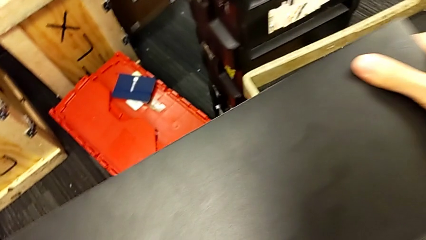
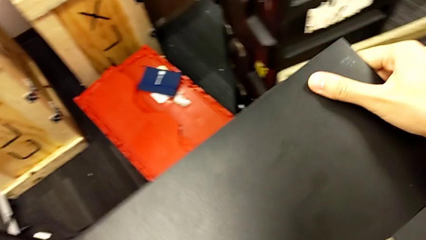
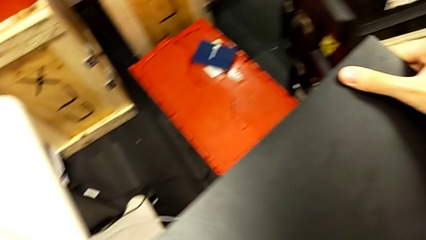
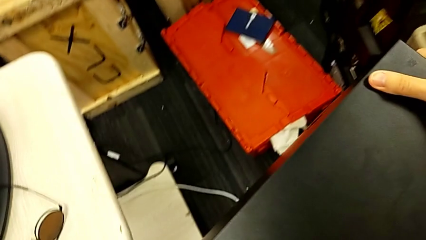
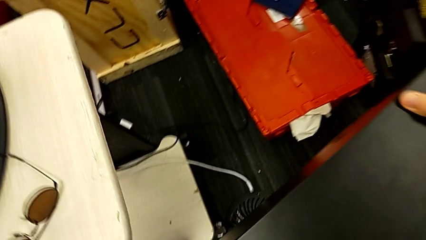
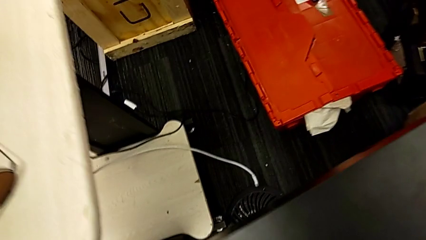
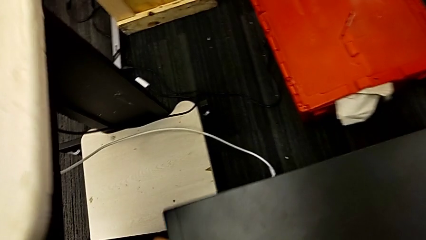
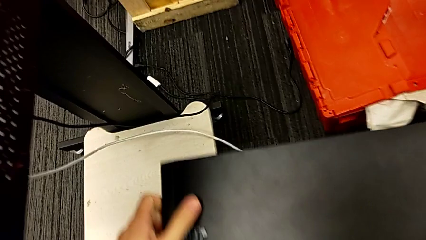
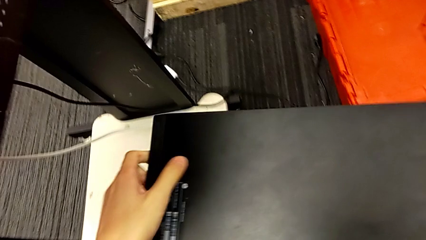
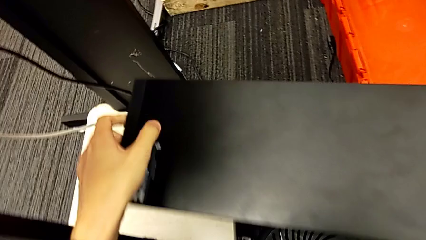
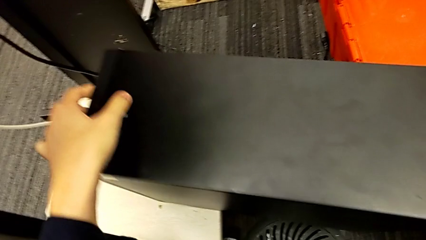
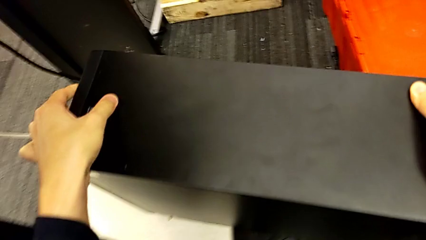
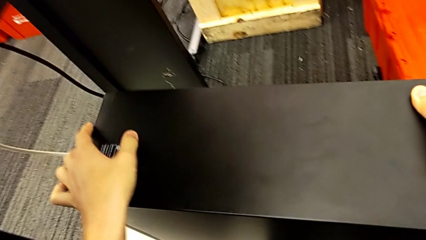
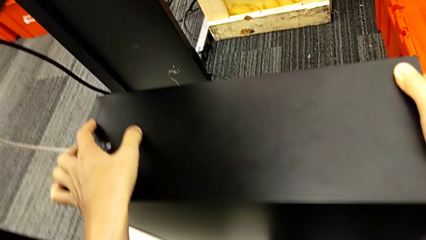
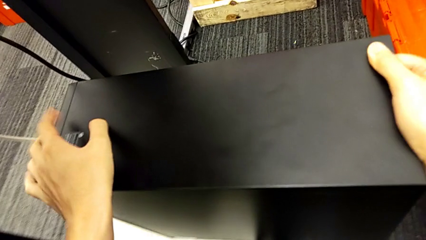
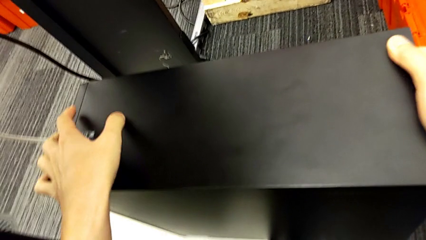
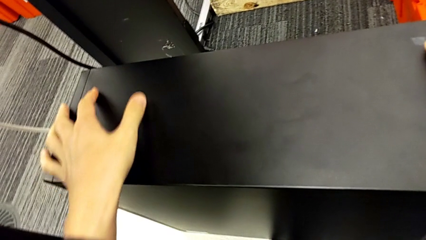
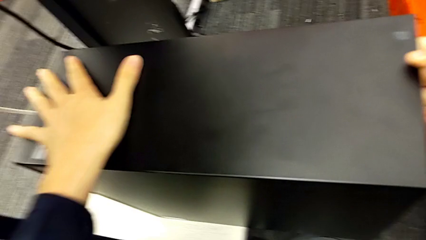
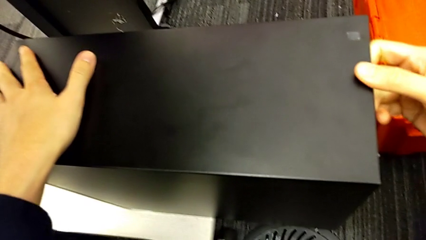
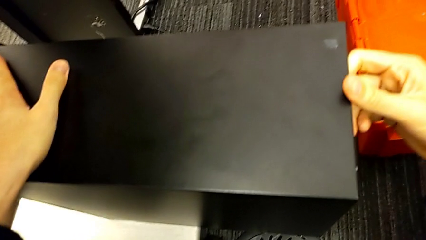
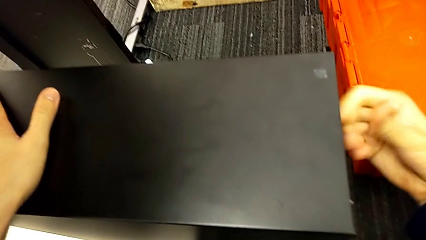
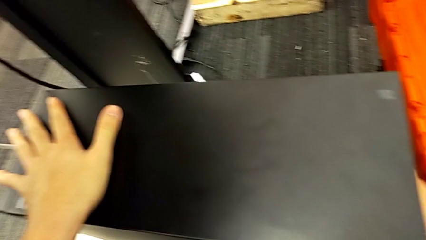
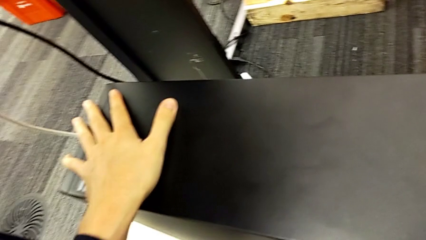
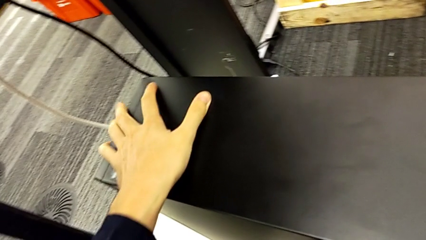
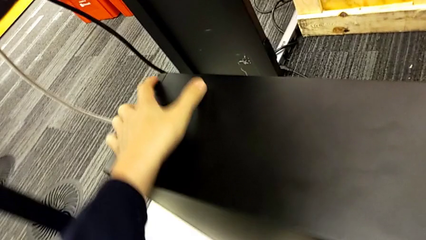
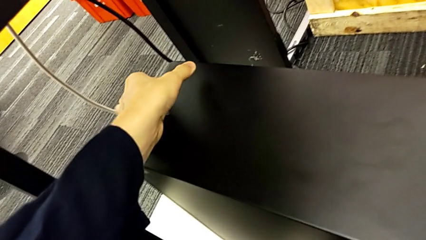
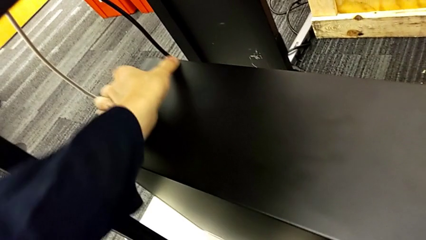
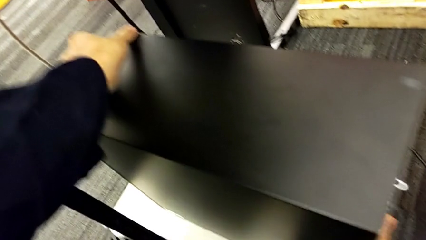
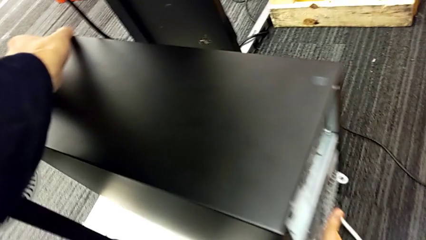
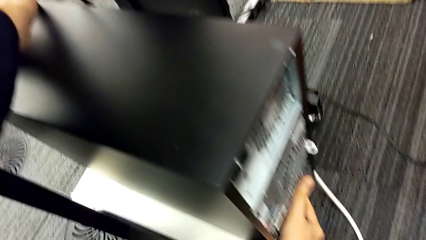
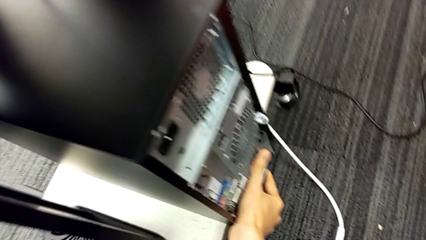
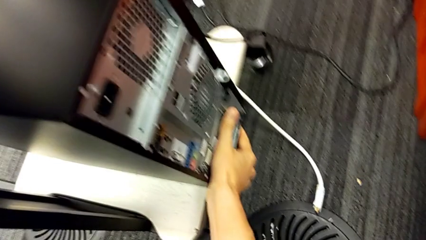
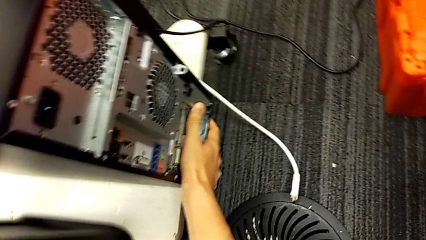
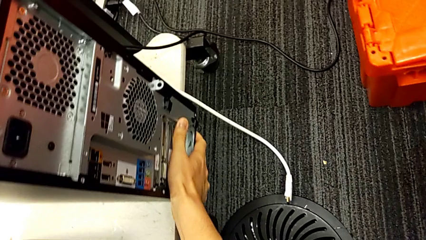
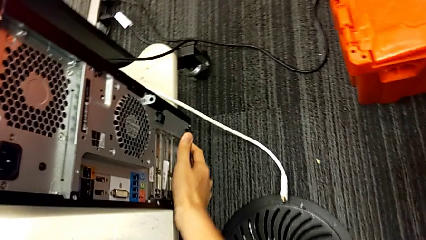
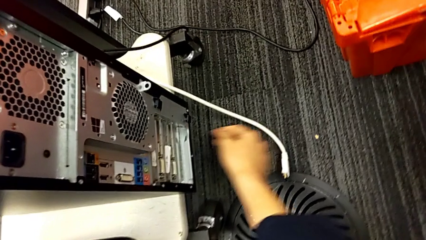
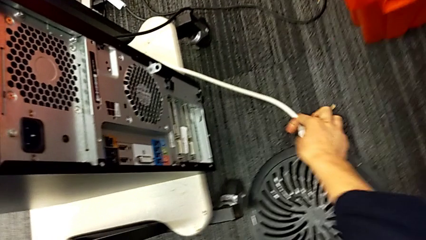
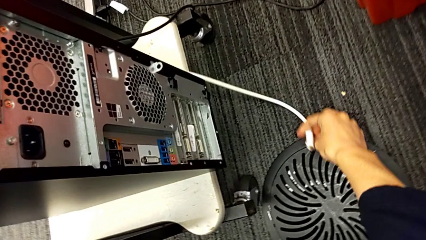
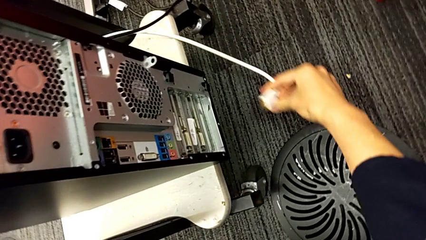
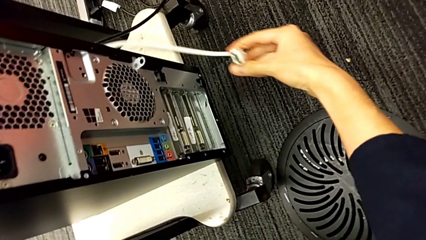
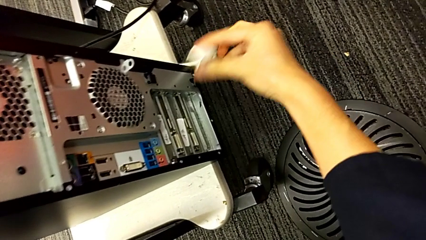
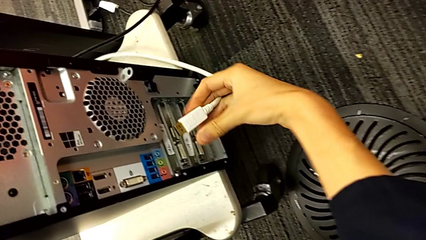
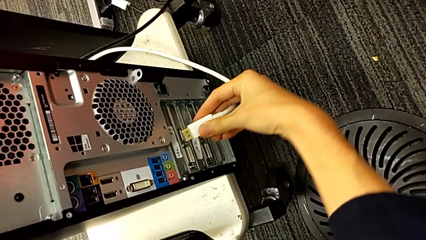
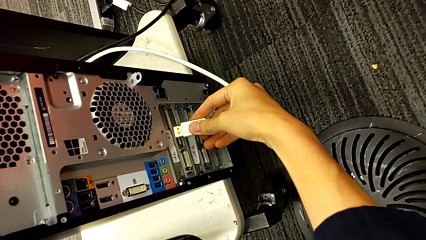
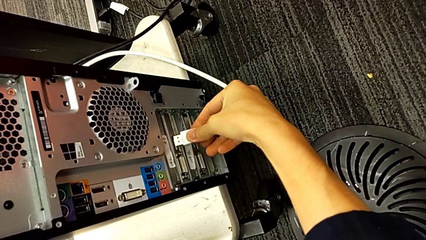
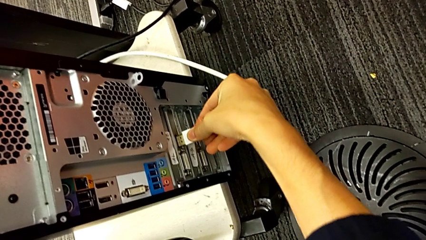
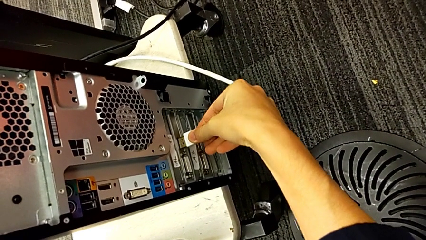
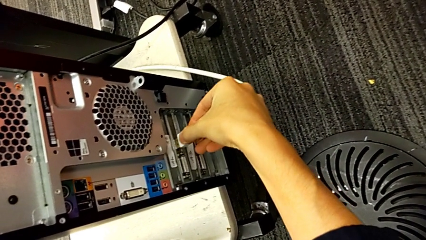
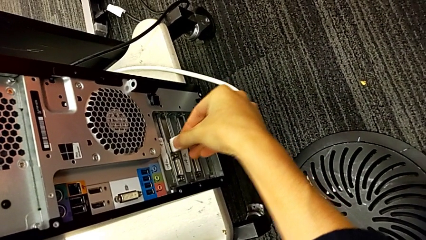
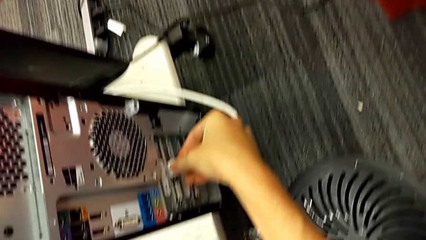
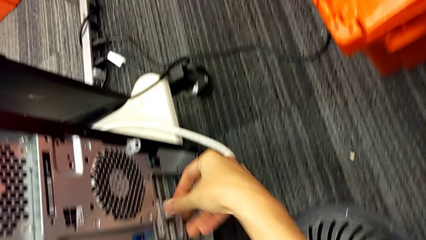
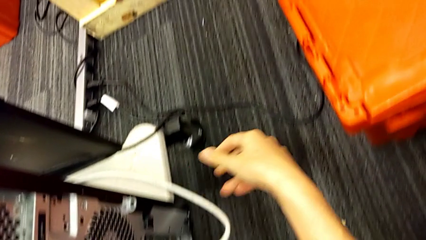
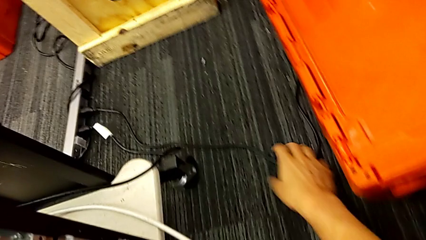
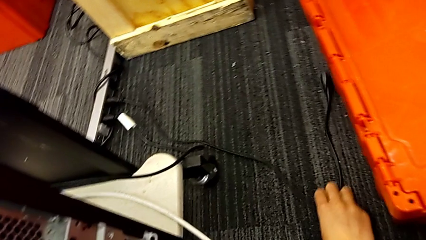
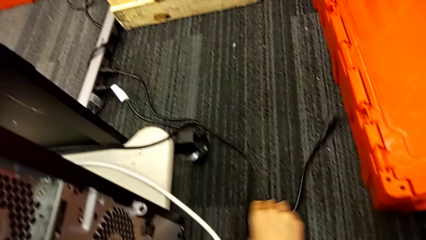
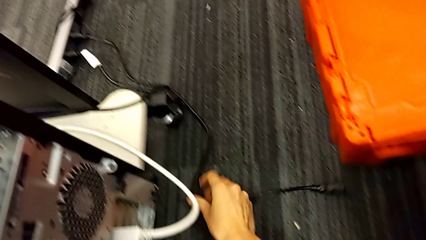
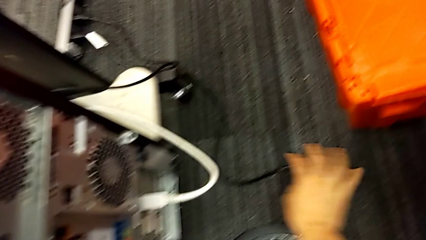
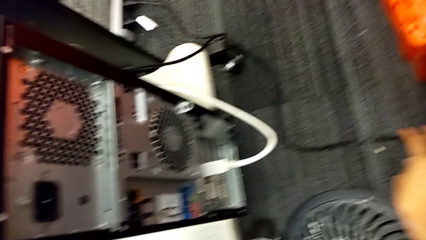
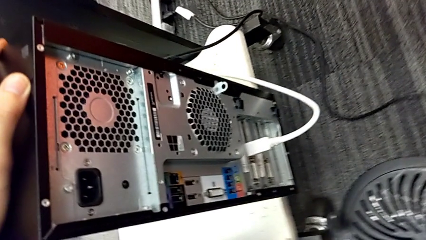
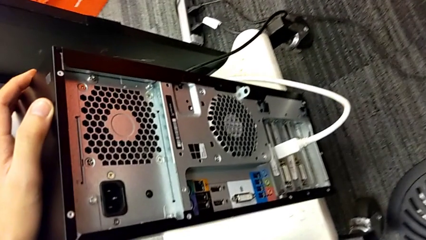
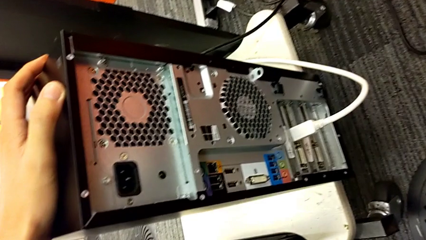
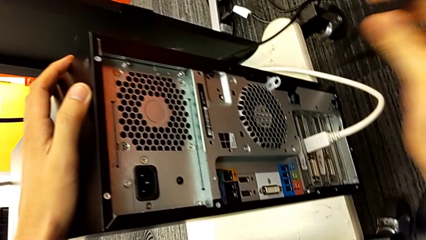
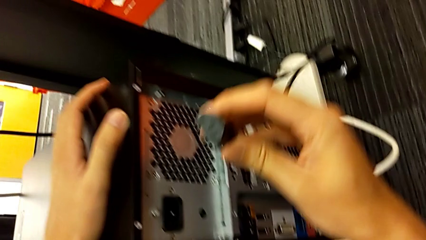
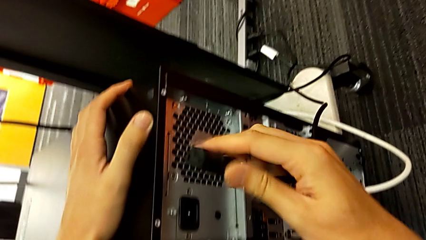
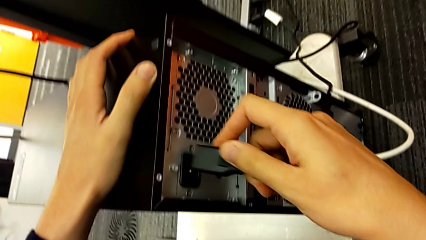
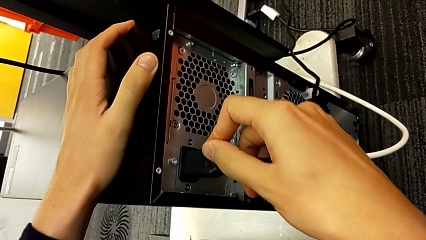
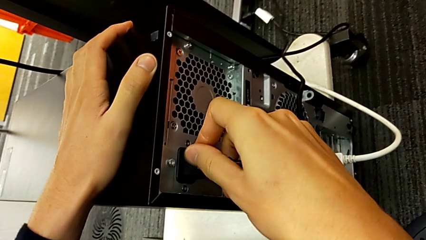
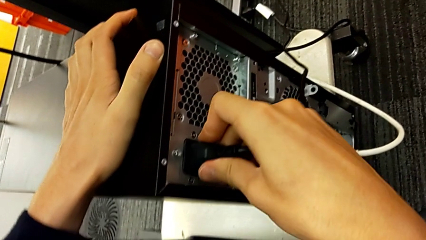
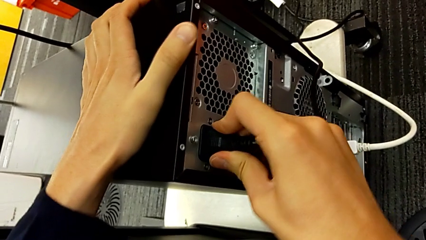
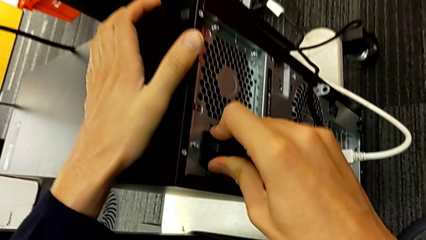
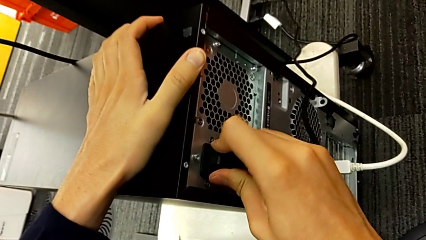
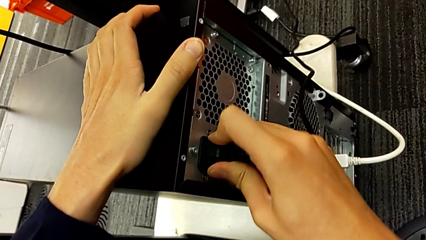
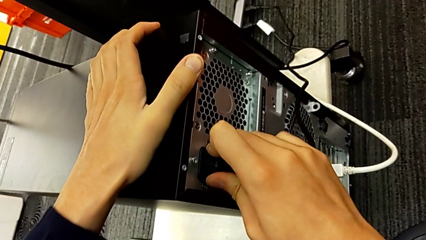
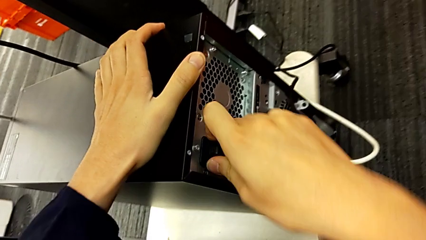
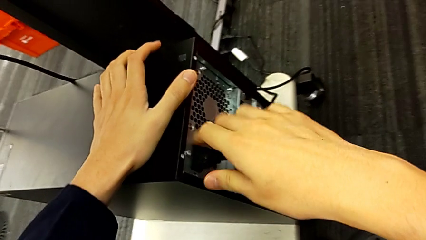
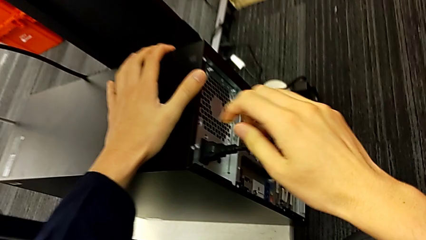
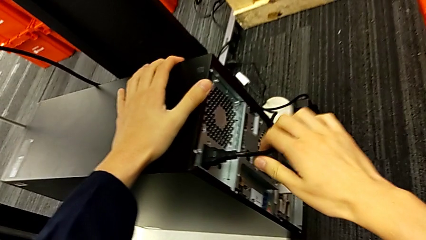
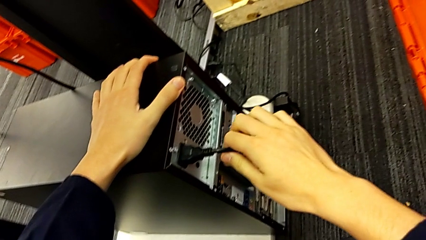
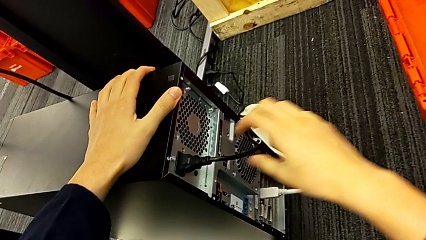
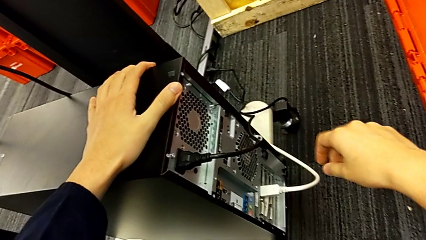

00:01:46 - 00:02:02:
The camera wearer is placing the computer back and connecting it. They place the computer tower, assemble the HDMI cable and assemble the cable power supply.
